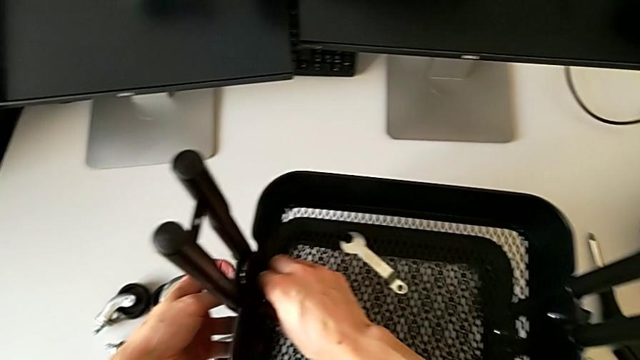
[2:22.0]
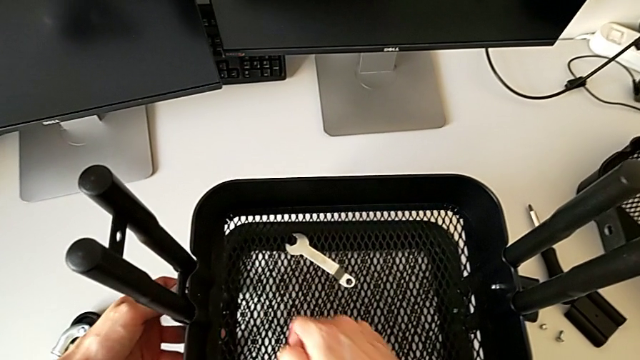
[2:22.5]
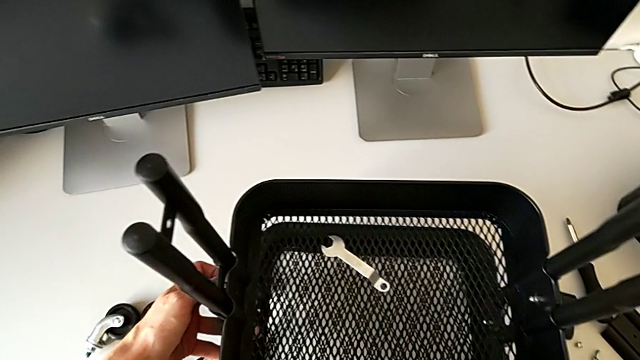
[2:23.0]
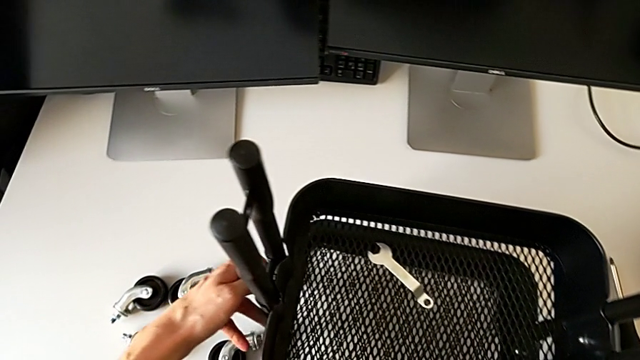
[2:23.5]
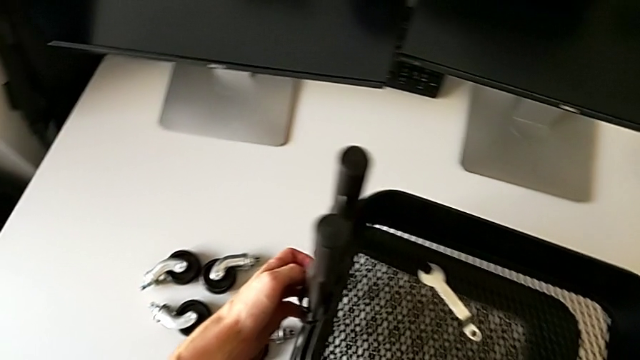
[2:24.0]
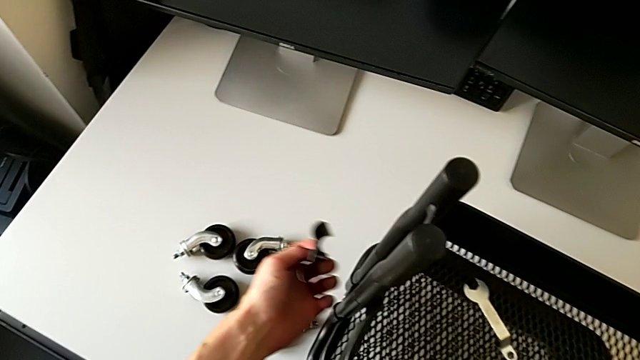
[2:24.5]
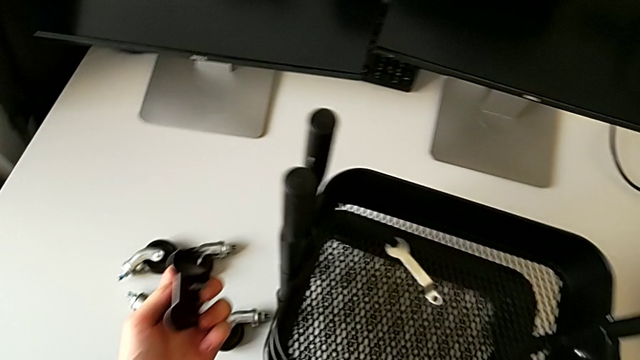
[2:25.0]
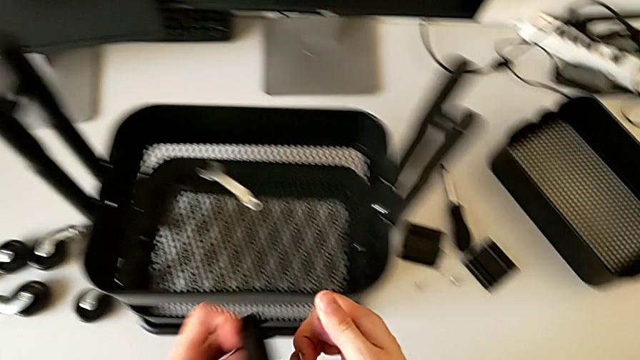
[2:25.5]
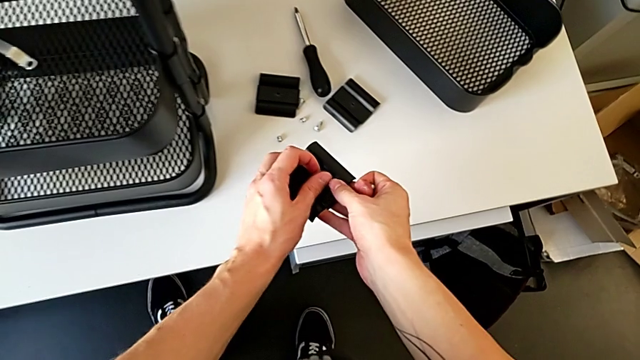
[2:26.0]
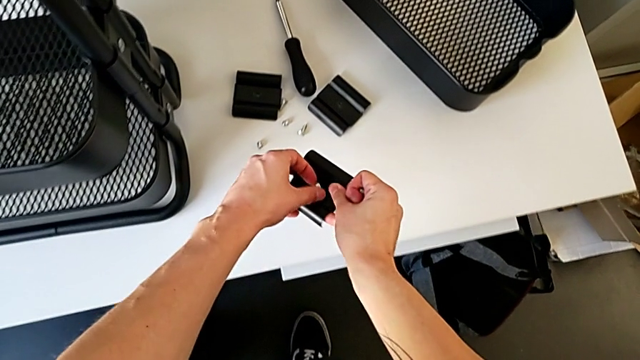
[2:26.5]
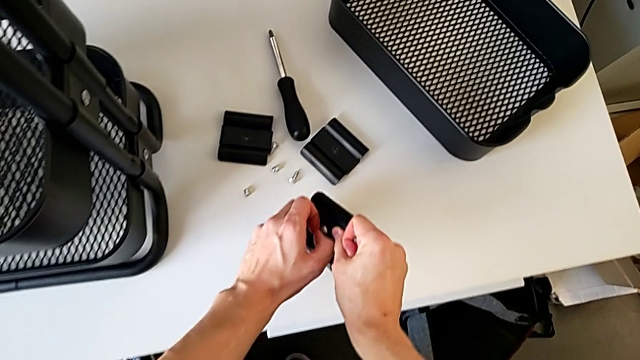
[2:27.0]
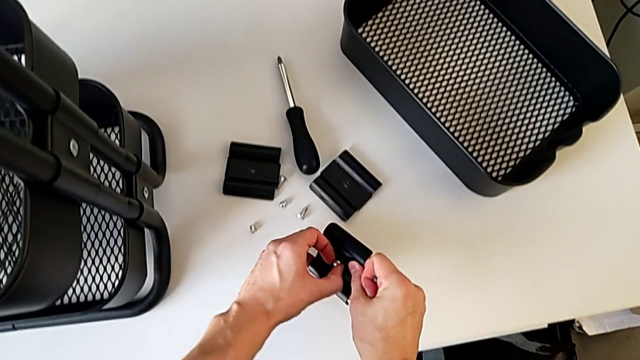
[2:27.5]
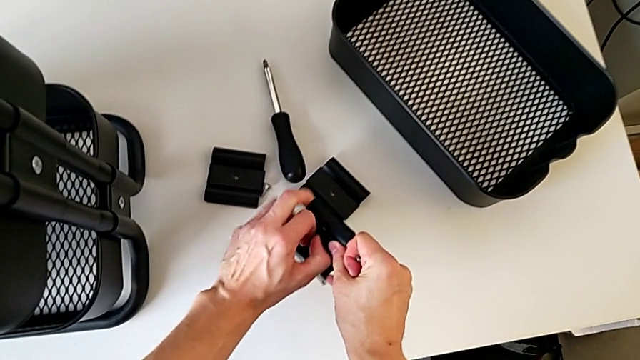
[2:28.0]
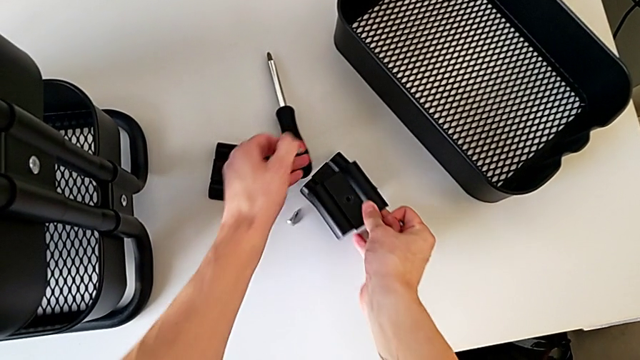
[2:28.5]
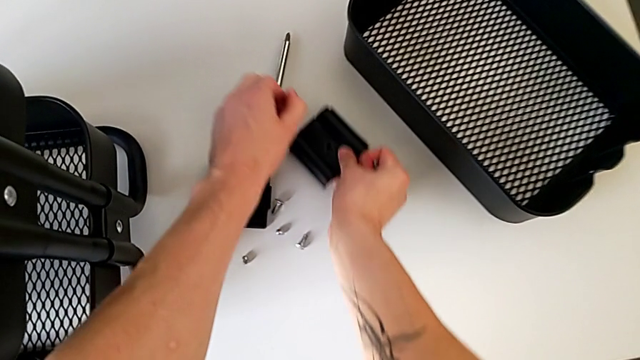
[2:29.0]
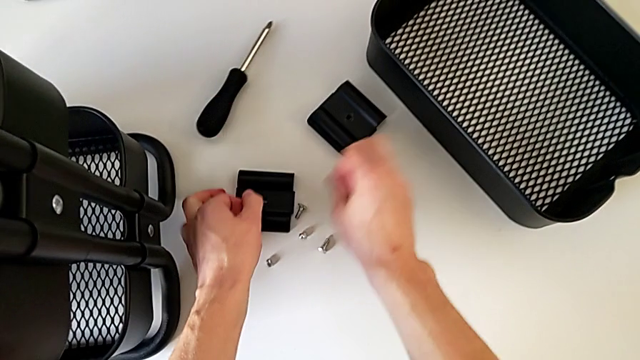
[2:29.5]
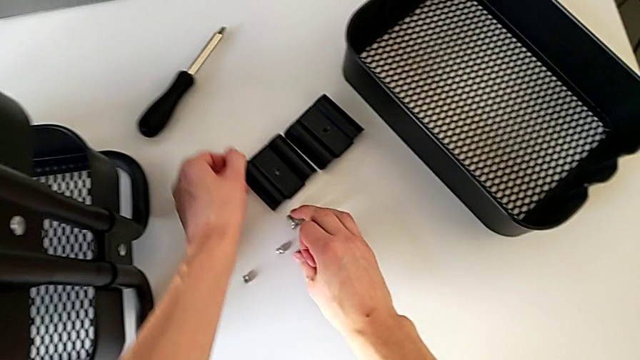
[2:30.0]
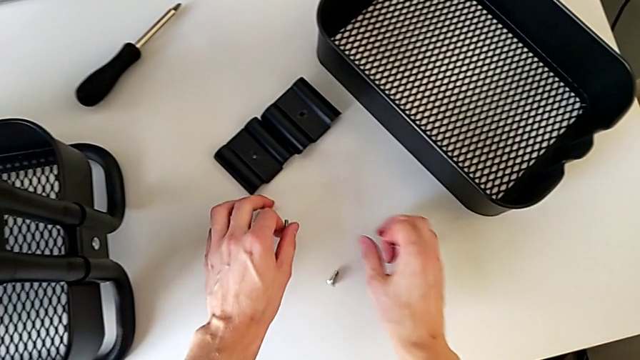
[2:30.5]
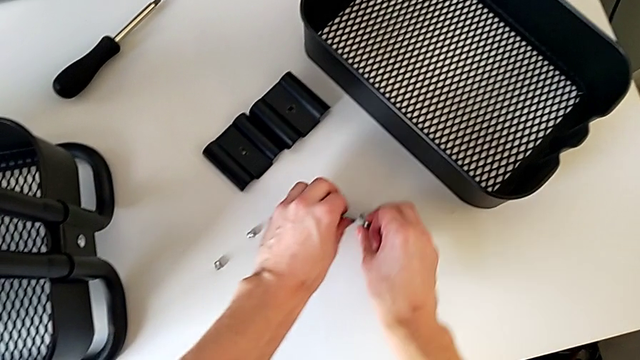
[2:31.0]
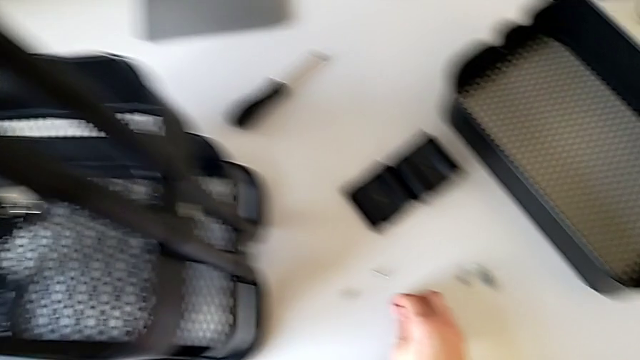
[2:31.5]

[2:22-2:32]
The camera wearer is disassembling the bracket of the middle tray. They grab the hexagon cap nut, disassemble the bracket and disassemble the bolt twice. They align the bracket and align the bolt.

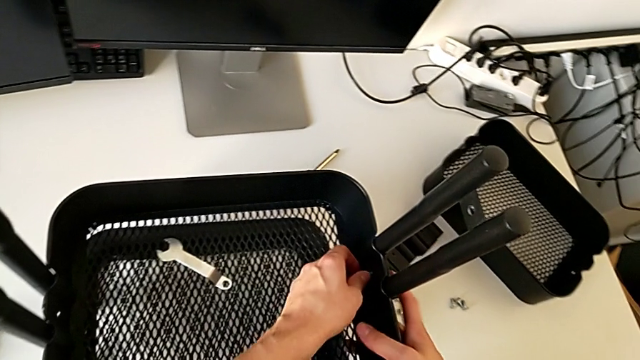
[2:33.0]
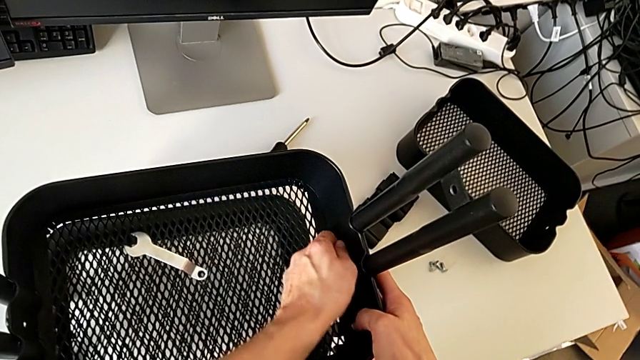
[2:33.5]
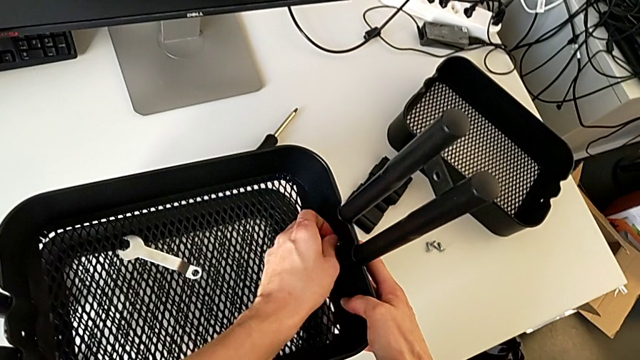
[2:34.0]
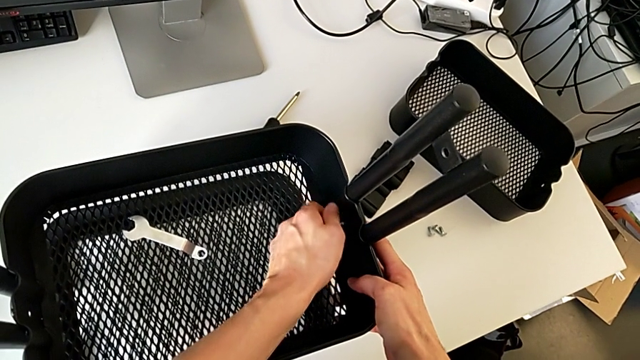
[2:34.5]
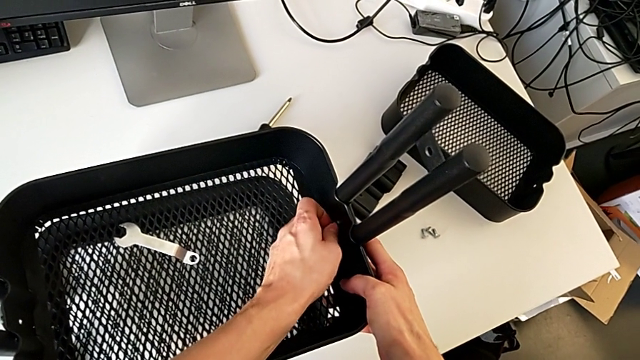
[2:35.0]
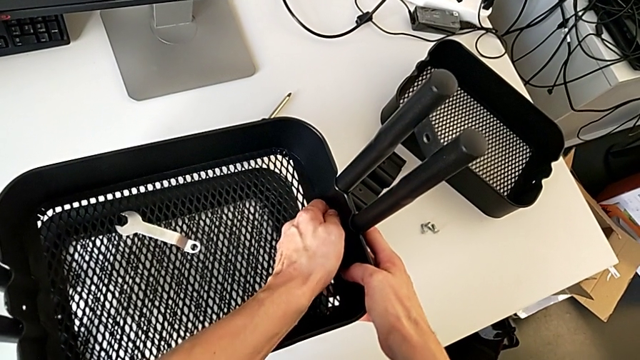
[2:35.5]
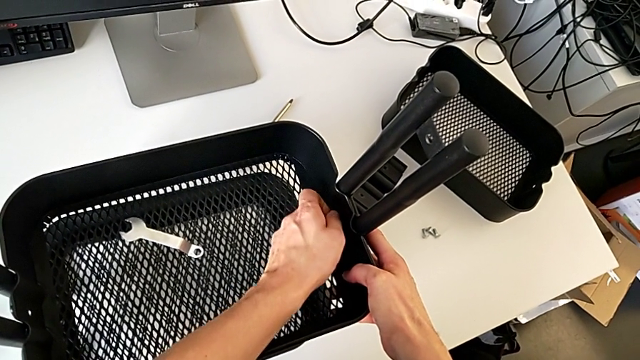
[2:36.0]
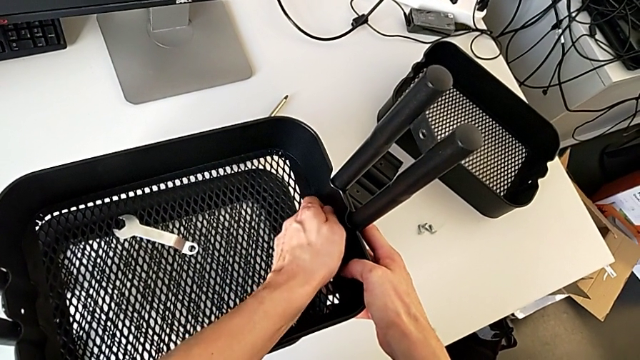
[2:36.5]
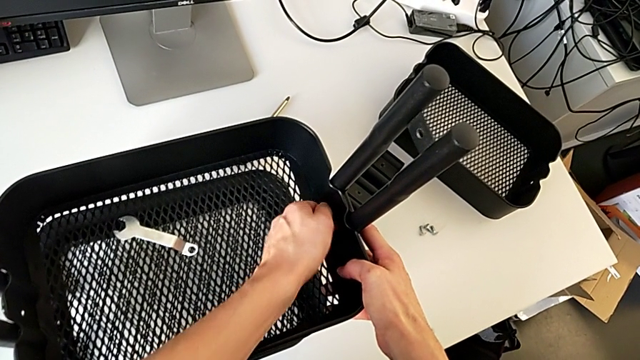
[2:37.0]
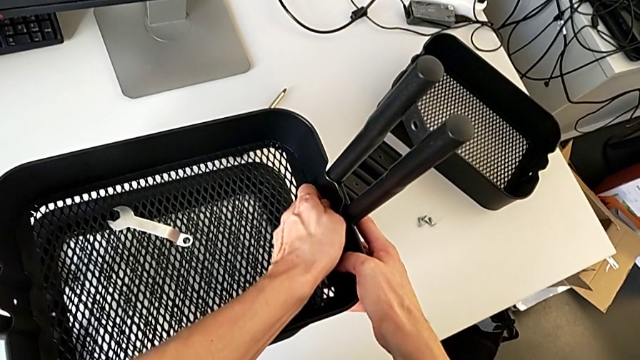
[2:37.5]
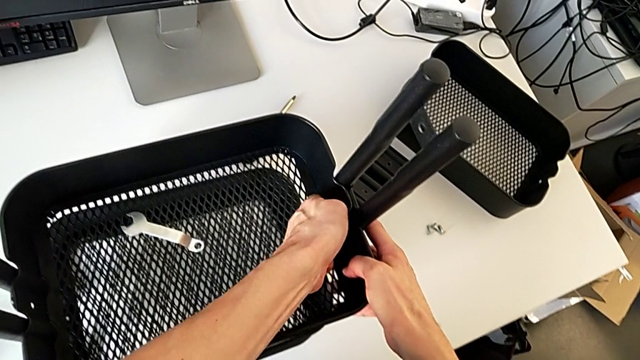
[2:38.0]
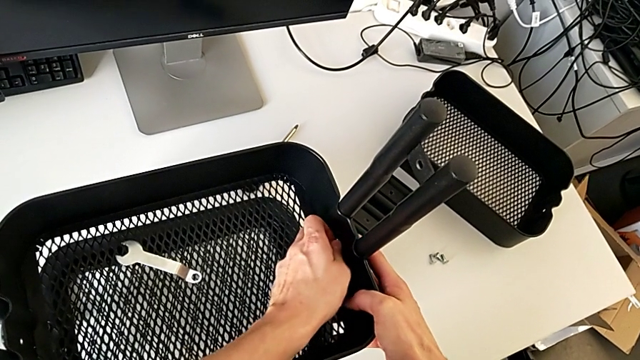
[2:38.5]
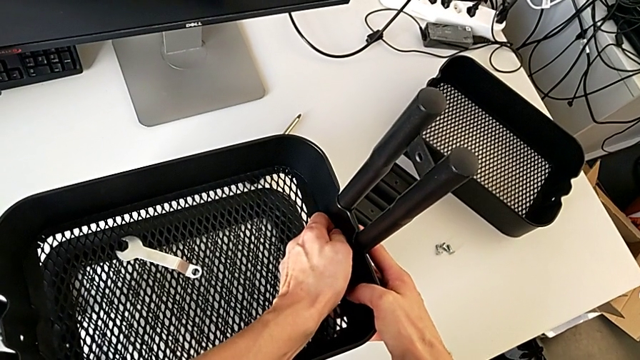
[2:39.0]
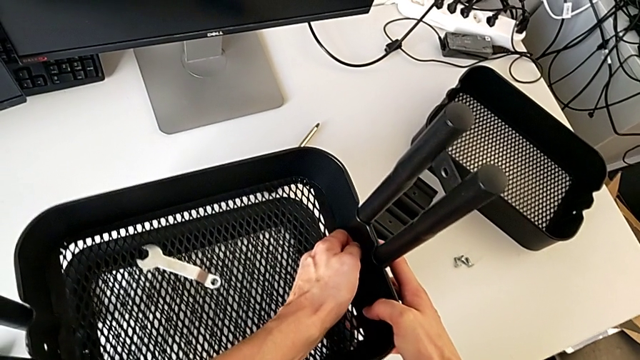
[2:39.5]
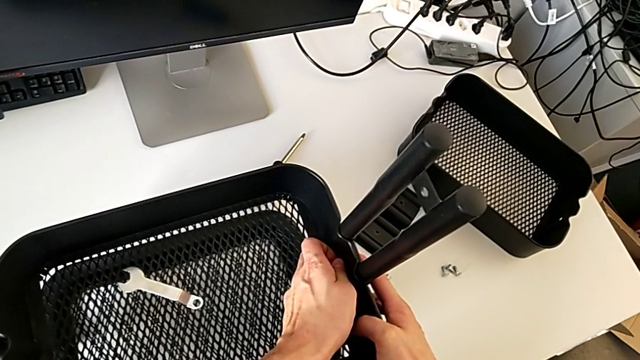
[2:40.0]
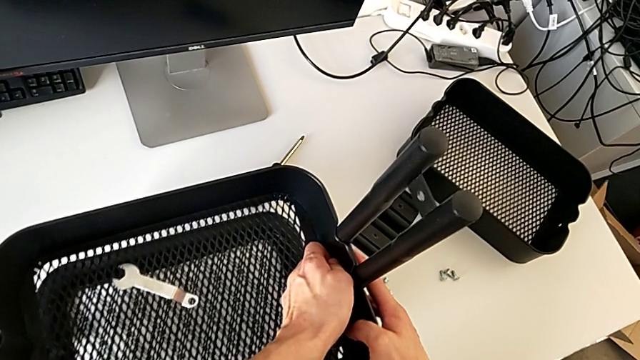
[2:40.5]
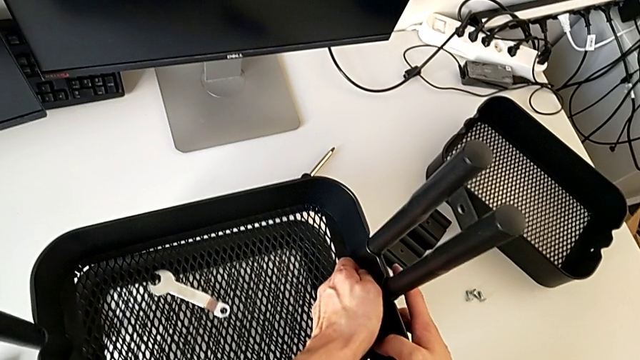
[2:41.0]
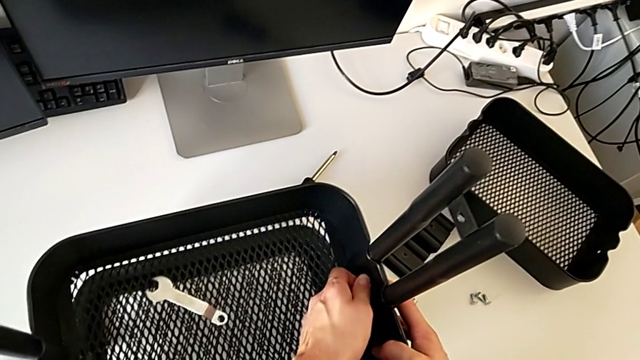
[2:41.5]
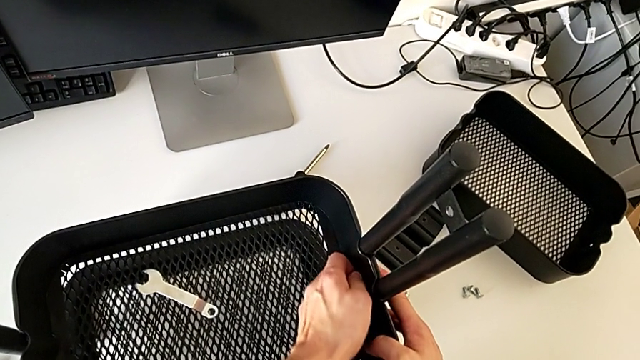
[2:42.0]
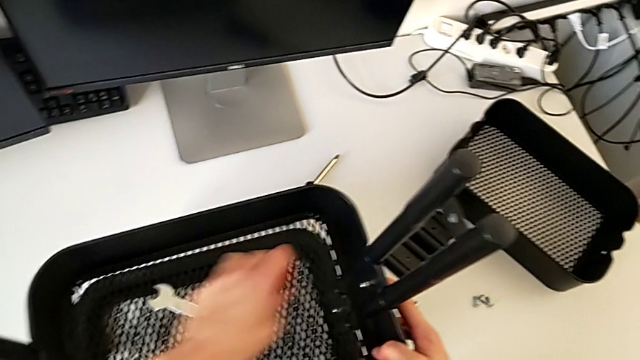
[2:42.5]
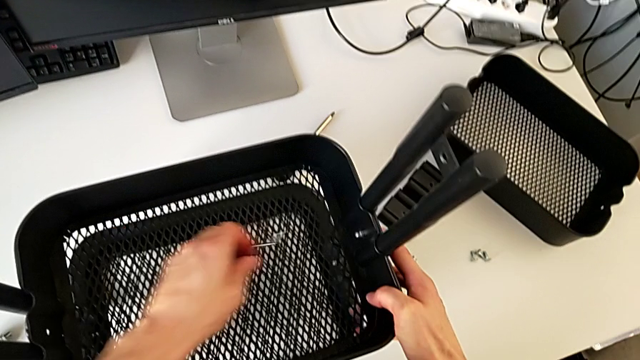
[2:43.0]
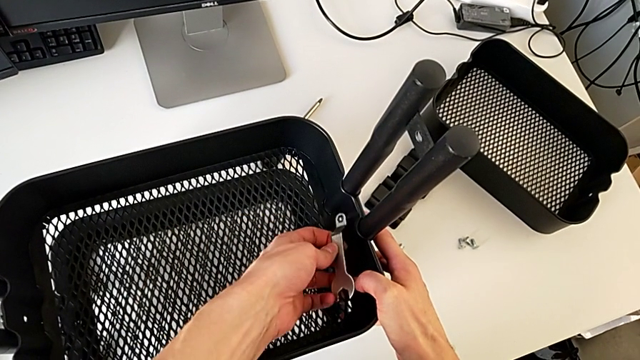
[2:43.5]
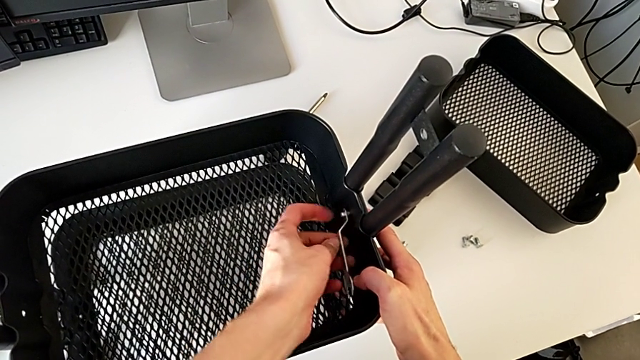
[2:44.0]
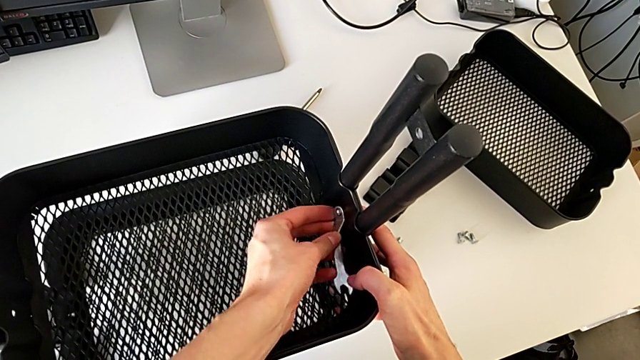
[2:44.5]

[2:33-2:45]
The camera wearer is disassembling the middle tray of the furniture. They wrongly unscrew the hexagon cap nut by hand, grab the hexagonal wrench and insert it.
